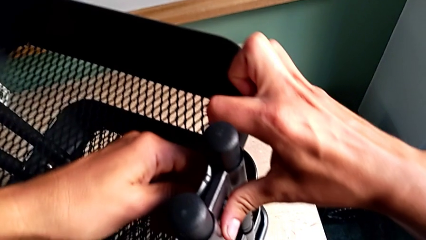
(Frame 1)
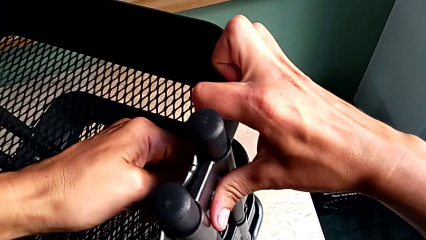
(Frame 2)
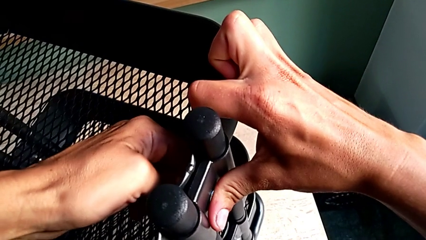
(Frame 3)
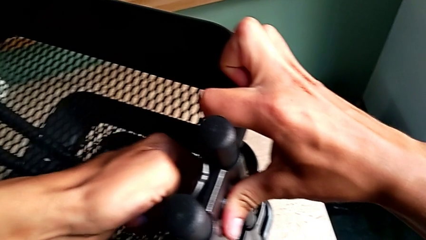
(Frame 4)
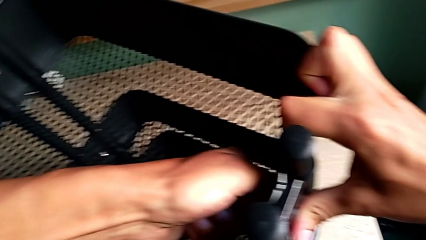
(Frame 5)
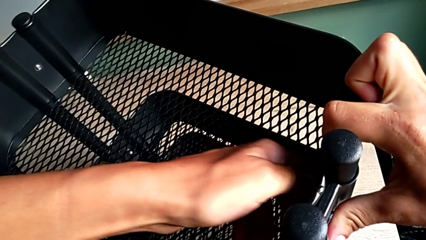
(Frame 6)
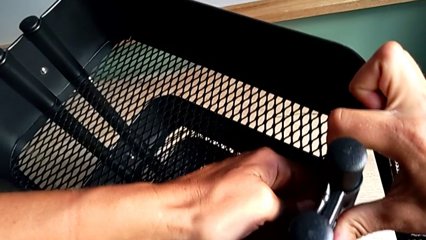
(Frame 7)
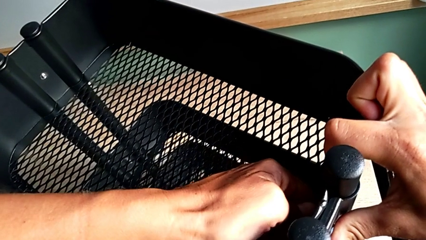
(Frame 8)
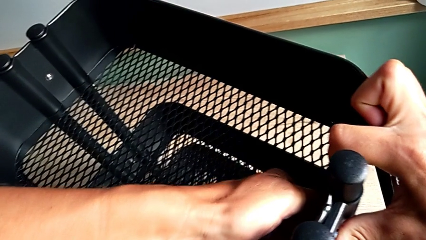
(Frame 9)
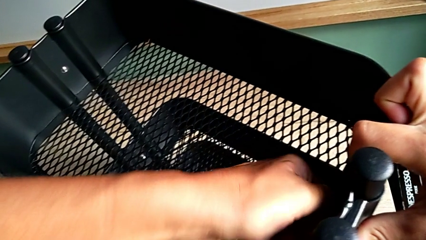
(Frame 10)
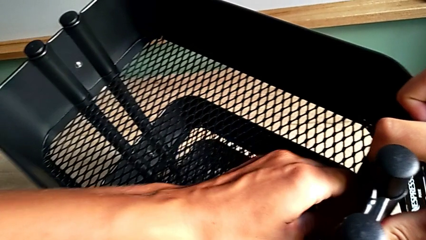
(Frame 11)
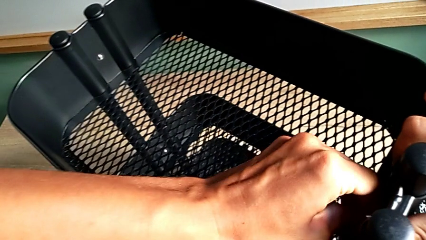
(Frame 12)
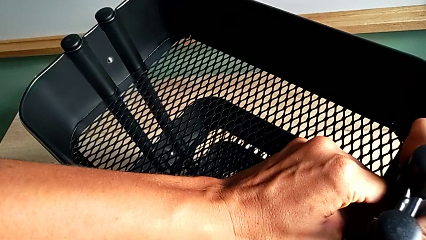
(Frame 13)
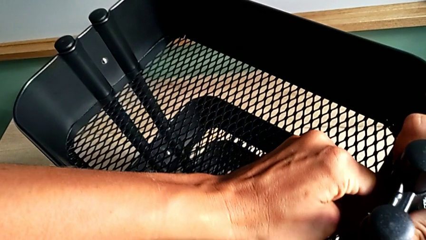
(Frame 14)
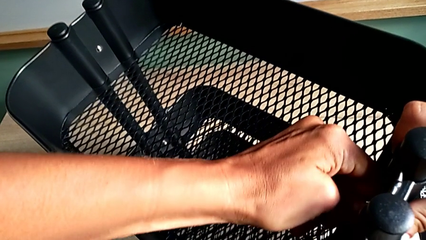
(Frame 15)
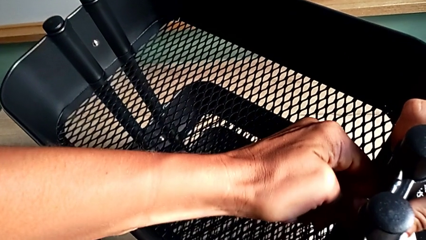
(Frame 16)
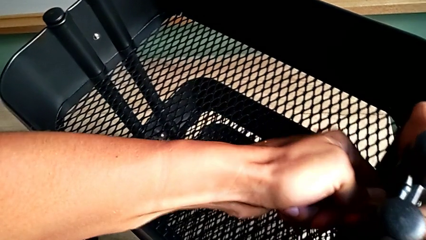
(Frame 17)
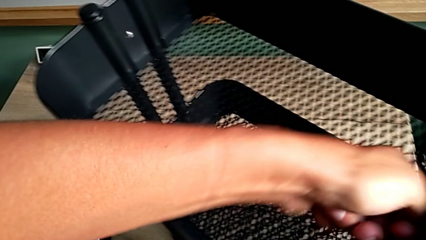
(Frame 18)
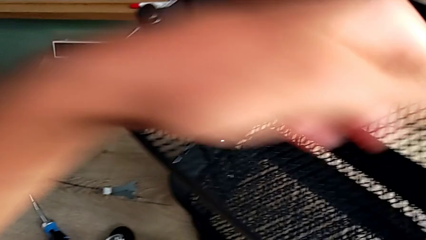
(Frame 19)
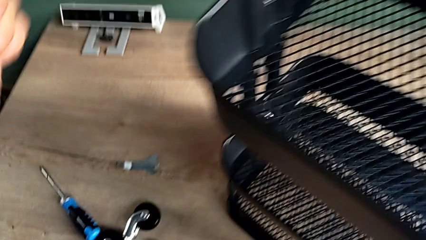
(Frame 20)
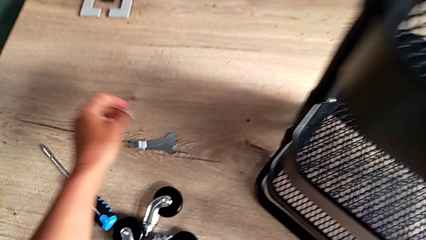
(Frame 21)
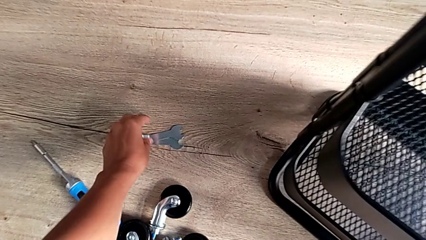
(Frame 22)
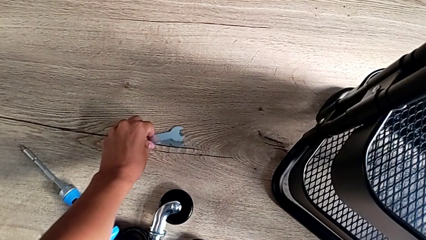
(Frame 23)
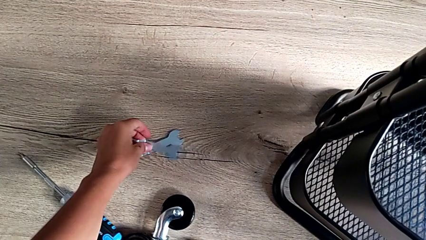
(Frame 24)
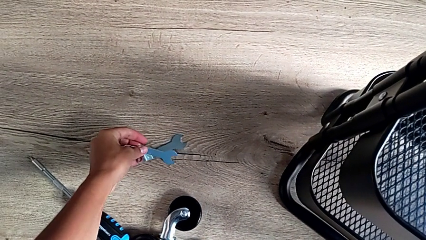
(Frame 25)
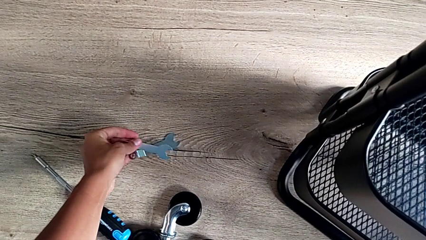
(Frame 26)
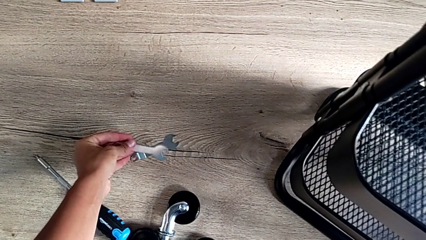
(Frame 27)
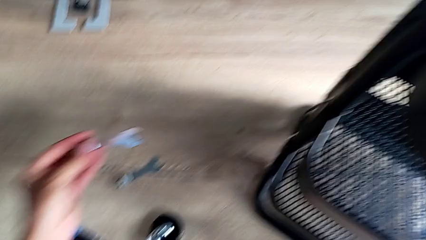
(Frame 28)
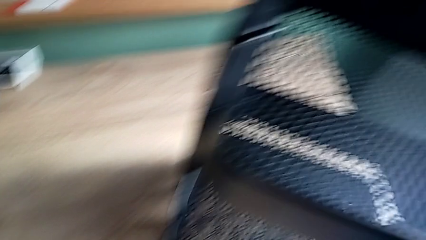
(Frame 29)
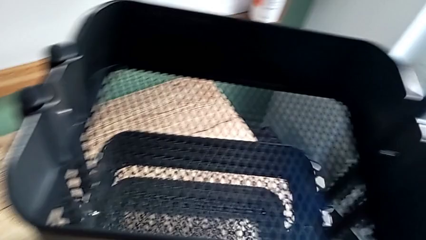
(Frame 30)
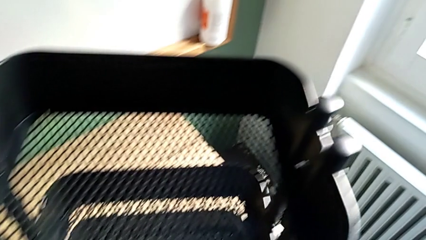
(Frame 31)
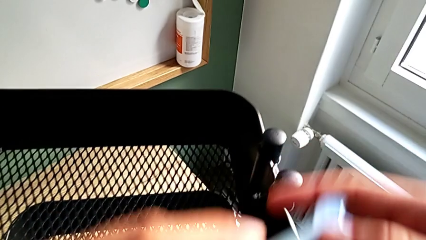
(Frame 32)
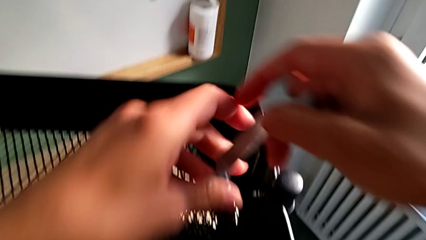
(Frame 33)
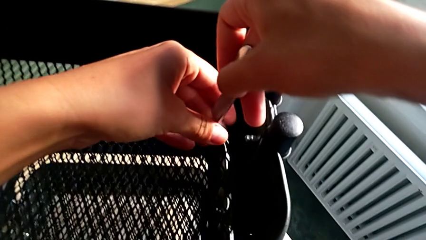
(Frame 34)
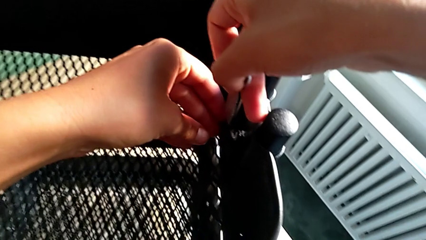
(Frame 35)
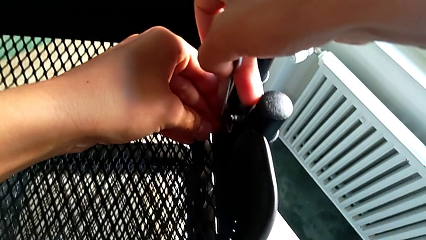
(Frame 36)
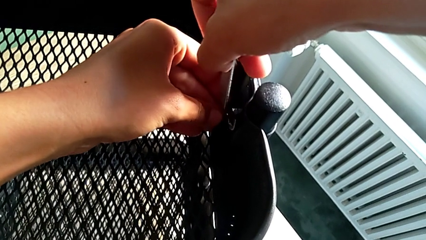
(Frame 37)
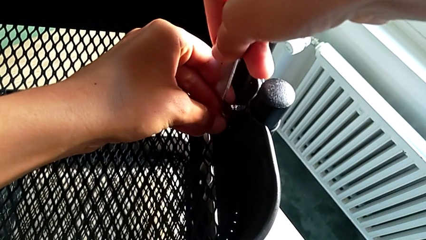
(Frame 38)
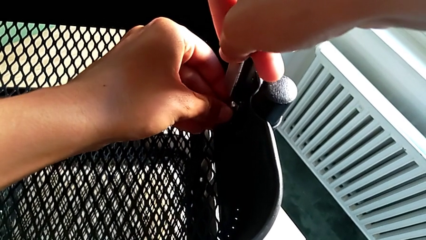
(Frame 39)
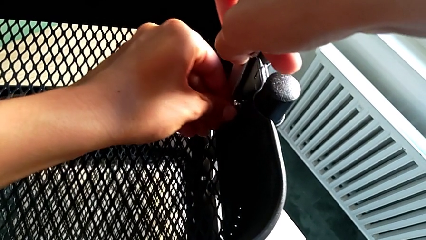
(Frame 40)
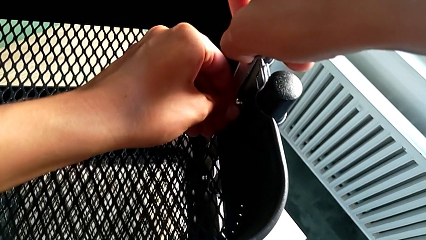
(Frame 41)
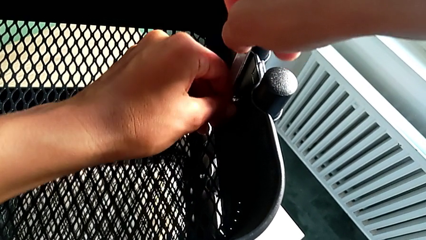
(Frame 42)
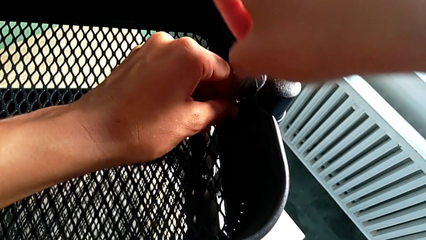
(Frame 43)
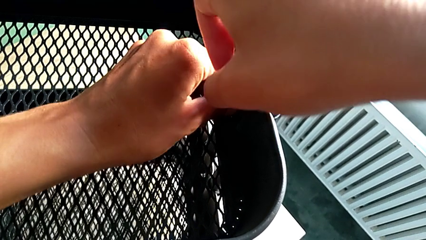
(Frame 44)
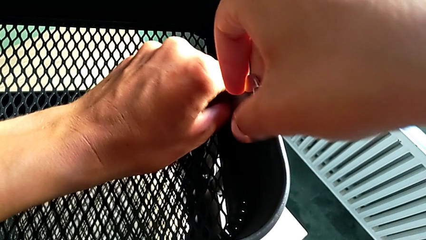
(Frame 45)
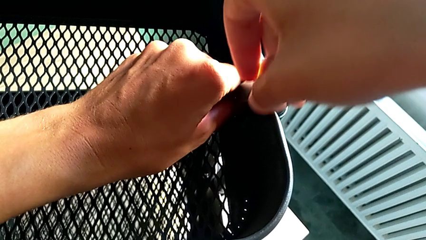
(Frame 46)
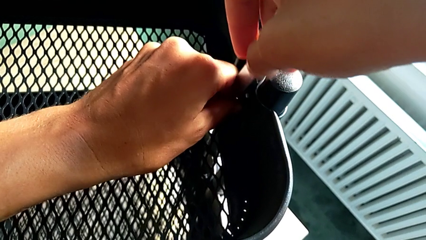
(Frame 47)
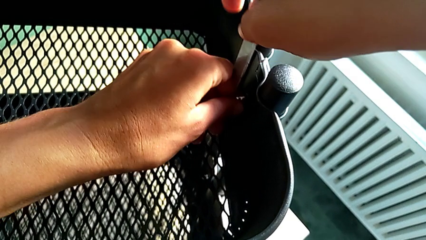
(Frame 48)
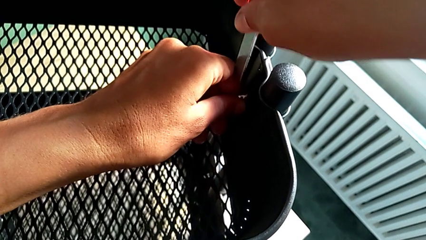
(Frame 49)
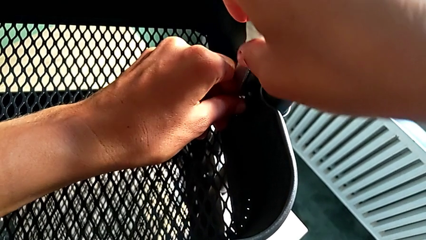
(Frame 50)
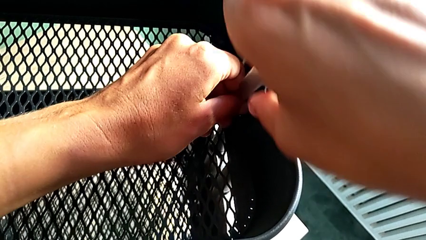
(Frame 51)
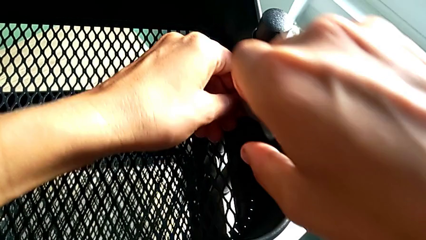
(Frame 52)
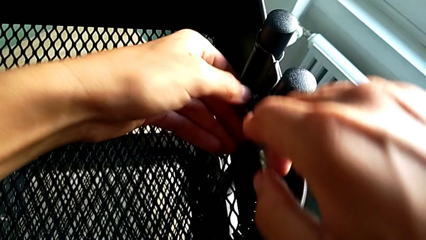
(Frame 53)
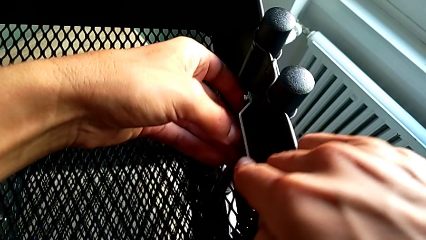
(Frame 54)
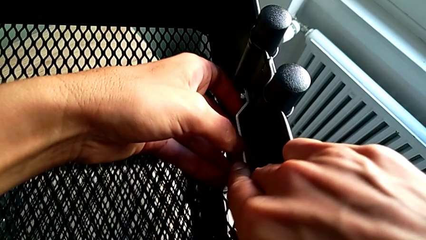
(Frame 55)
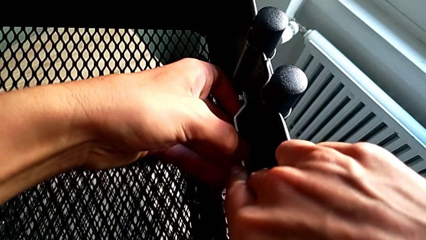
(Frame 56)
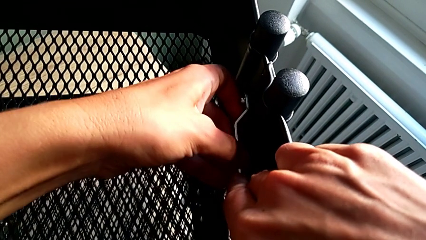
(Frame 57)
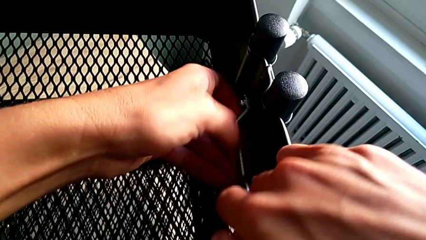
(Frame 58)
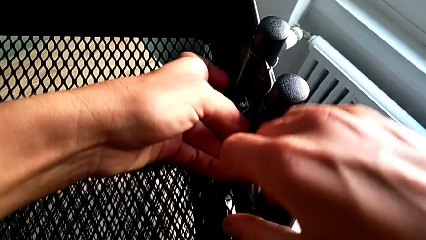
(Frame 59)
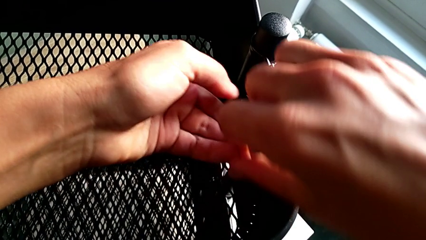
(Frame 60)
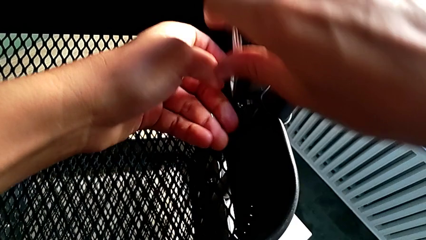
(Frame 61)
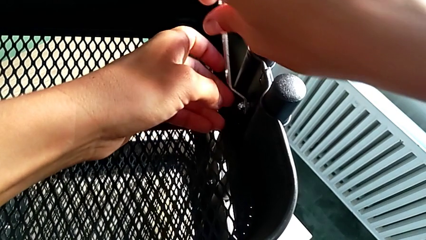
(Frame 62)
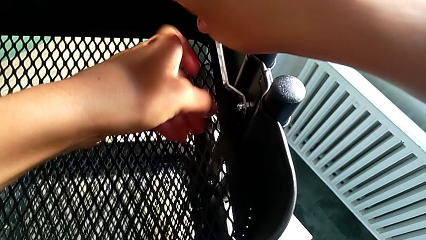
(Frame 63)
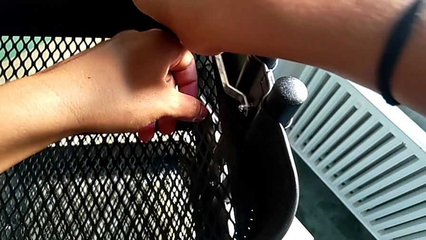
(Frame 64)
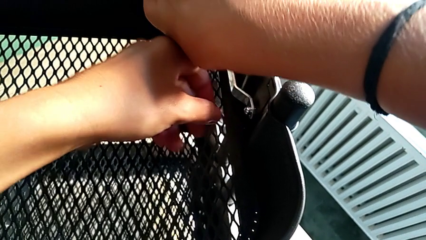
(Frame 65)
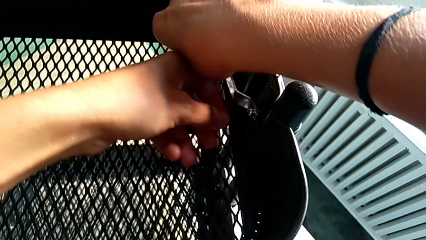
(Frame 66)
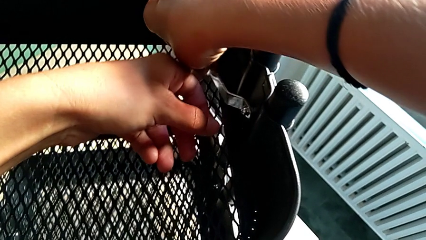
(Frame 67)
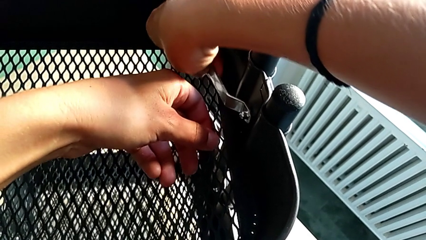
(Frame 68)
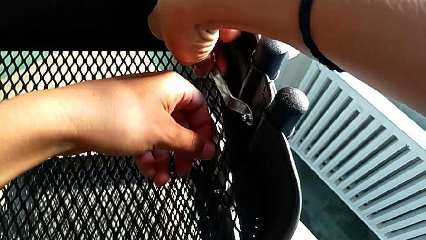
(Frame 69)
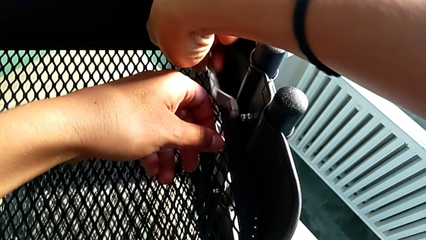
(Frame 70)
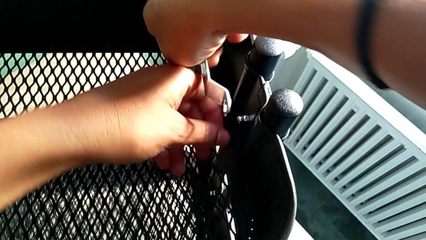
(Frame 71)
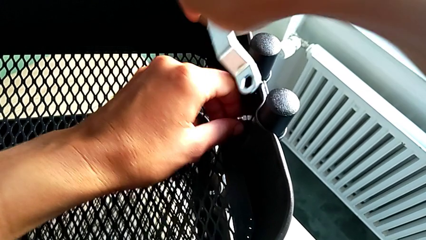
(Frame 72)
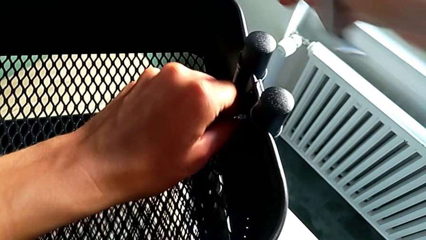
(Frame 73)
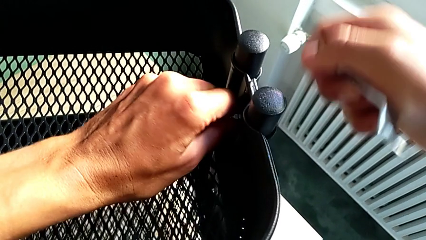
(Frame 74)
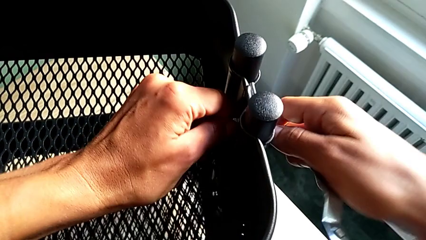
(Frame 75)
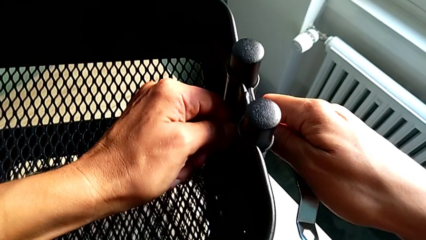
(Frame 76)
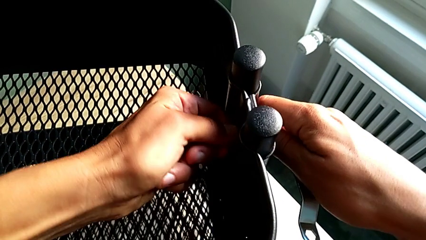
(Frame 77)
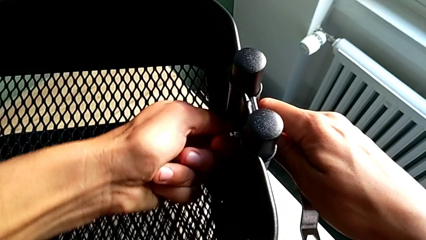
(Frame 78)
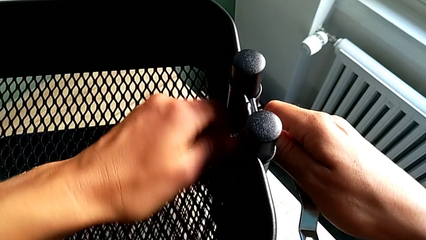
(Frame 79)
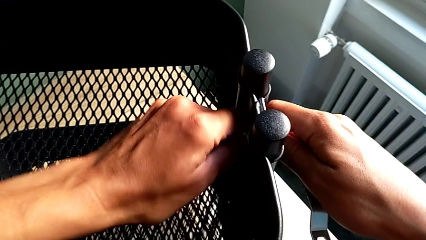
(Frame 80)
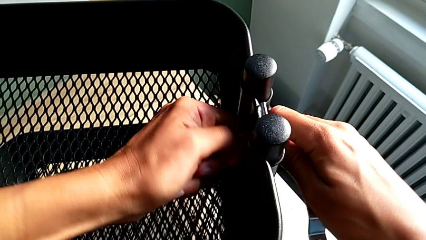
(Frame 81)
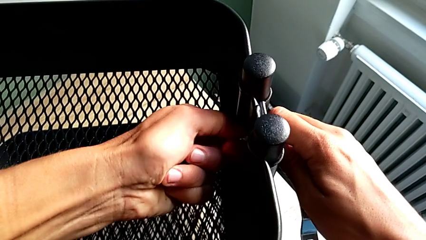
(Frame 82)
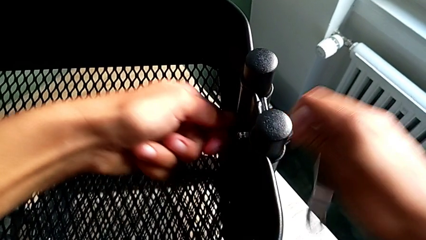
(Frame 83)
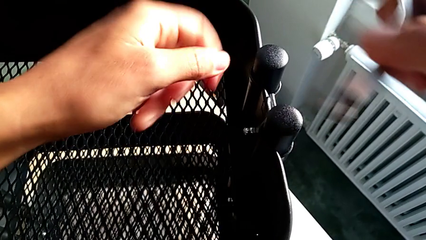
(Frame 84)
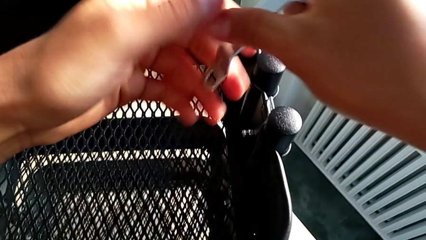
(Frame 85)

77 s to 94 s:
The camera wearer is unscrewing the top grid tray. They grab the second hexagon cap nut, grab the utility cart, unscrew the second hexagon cap nut, grab the hexagonal wrench, lift it, insert it, unscrew the second hexagon cap nut, grab the second hexagonal wrench and unscrew it.
